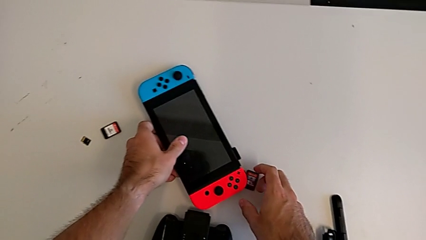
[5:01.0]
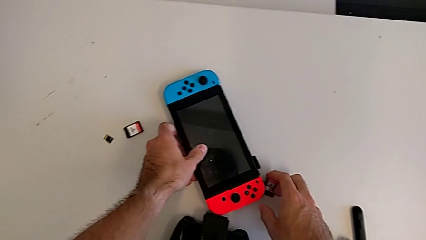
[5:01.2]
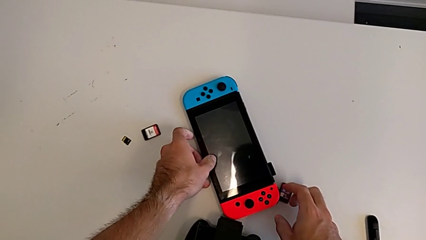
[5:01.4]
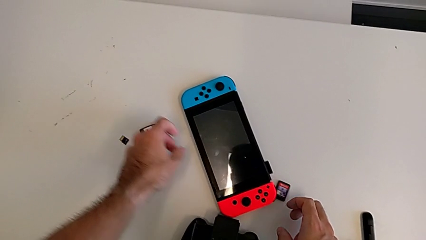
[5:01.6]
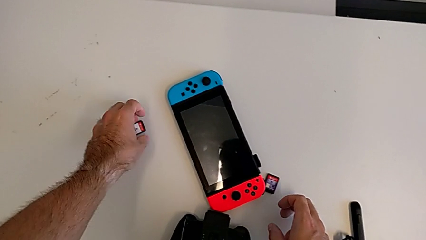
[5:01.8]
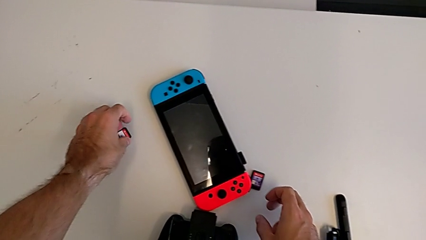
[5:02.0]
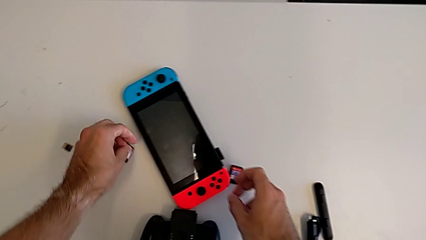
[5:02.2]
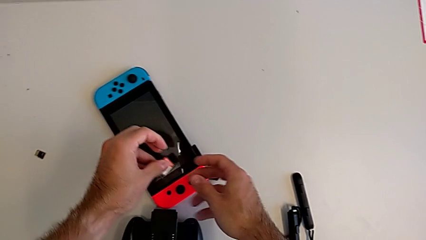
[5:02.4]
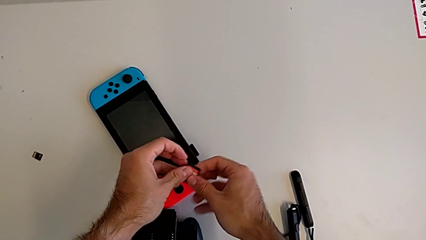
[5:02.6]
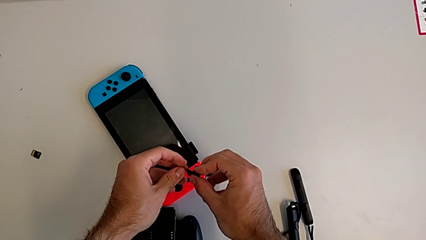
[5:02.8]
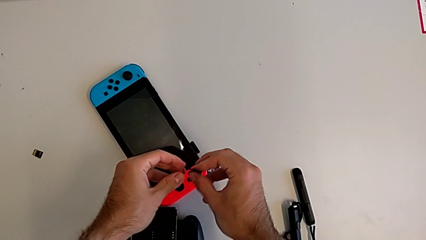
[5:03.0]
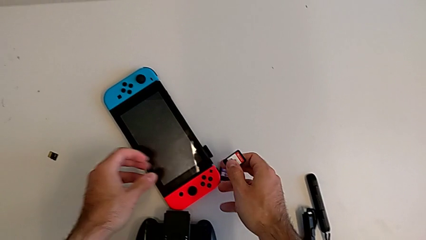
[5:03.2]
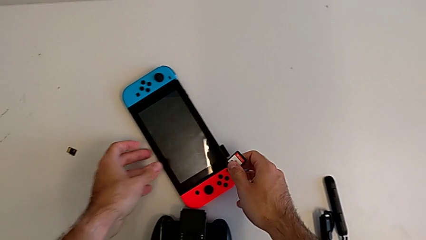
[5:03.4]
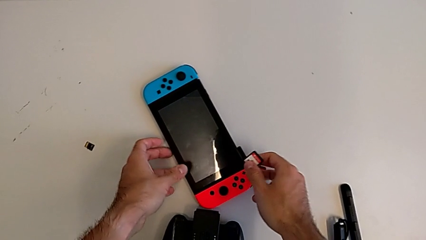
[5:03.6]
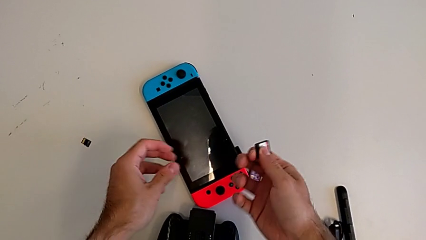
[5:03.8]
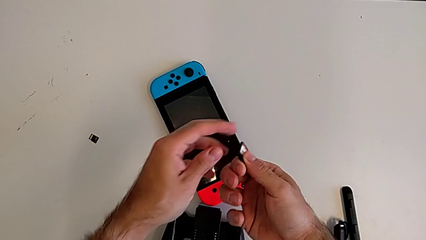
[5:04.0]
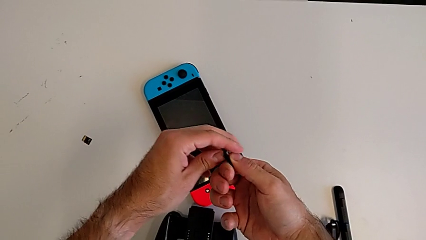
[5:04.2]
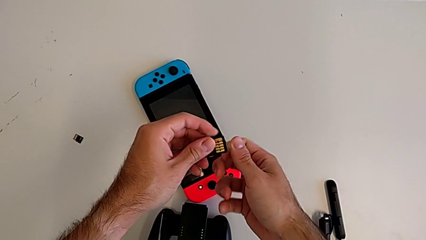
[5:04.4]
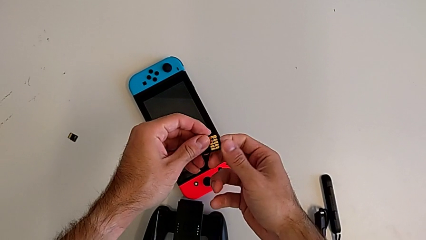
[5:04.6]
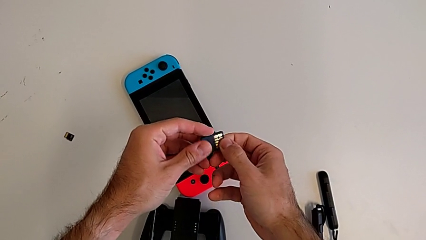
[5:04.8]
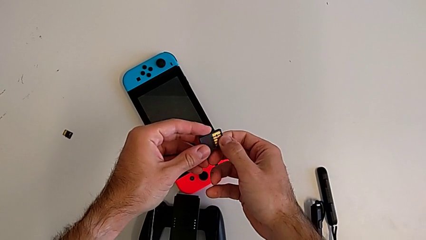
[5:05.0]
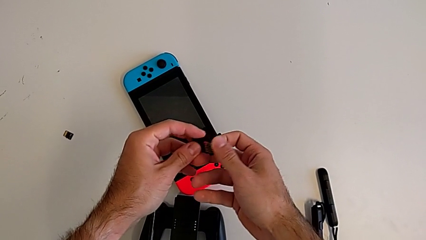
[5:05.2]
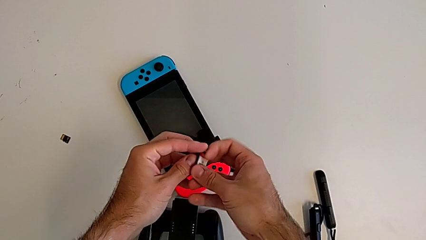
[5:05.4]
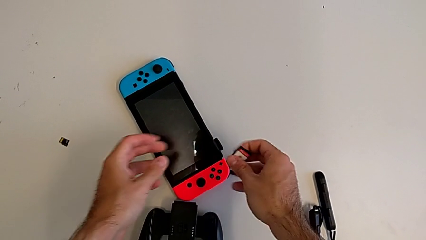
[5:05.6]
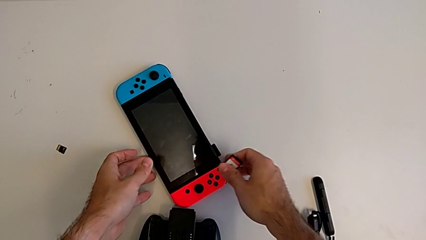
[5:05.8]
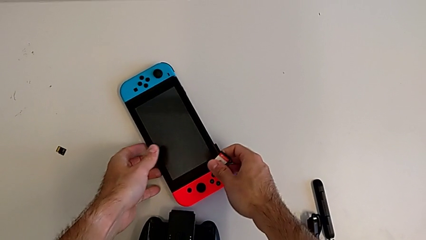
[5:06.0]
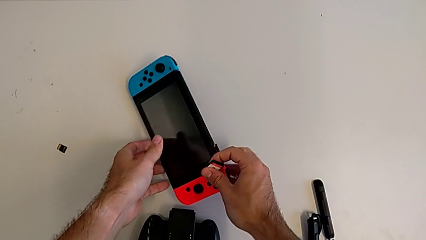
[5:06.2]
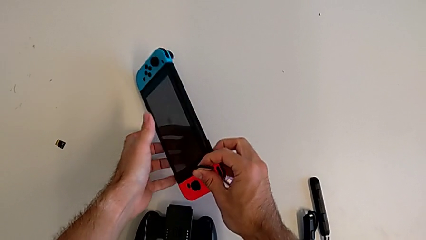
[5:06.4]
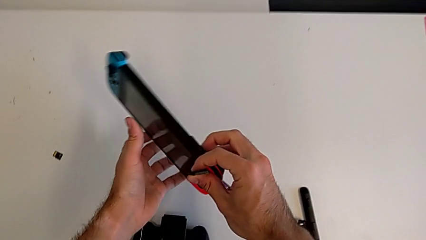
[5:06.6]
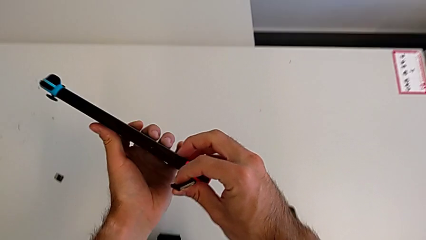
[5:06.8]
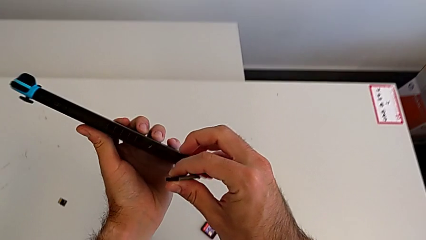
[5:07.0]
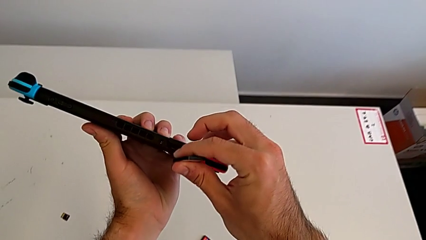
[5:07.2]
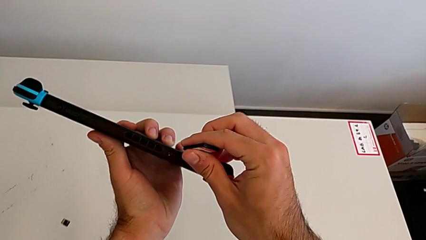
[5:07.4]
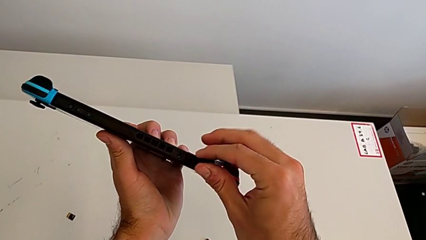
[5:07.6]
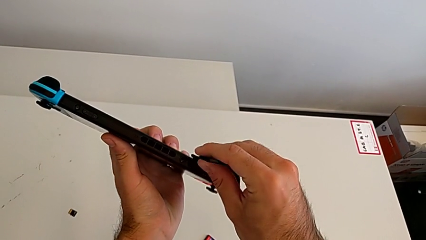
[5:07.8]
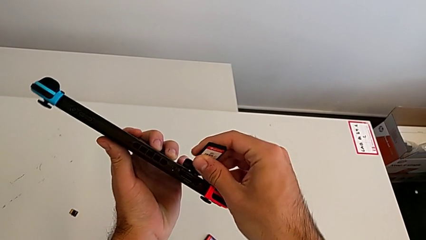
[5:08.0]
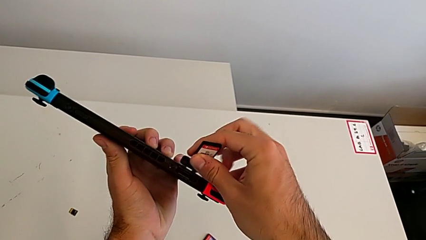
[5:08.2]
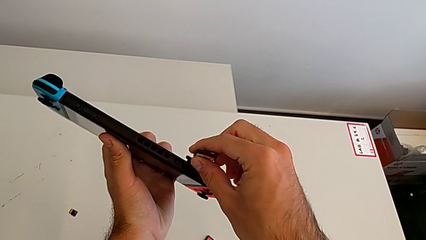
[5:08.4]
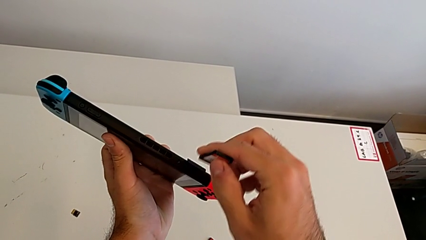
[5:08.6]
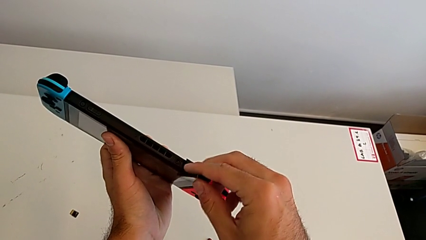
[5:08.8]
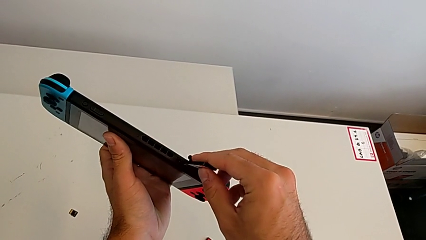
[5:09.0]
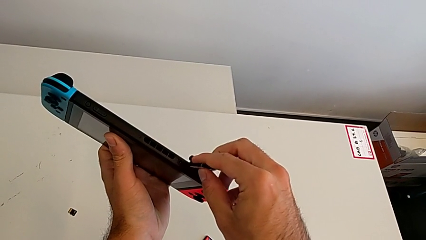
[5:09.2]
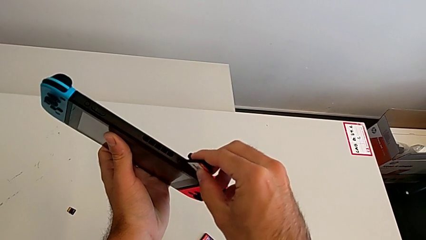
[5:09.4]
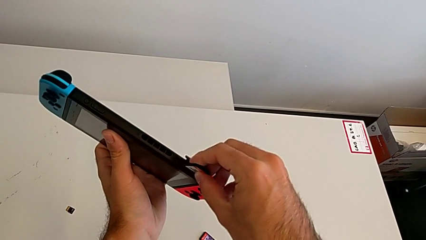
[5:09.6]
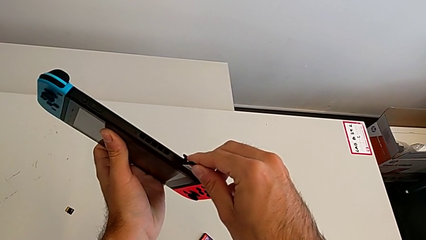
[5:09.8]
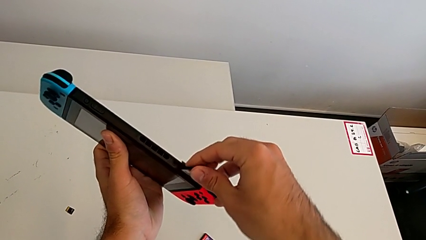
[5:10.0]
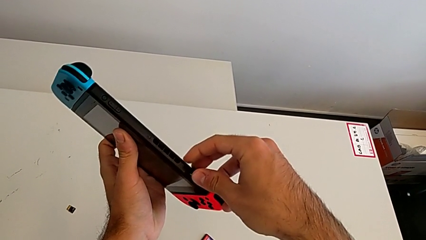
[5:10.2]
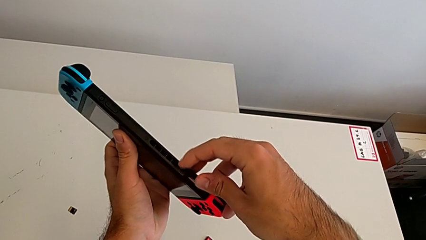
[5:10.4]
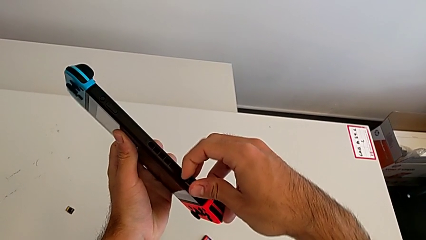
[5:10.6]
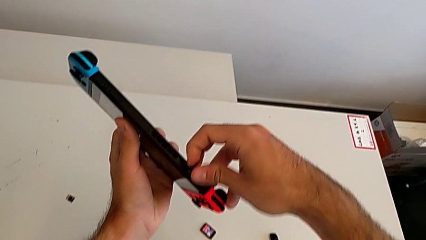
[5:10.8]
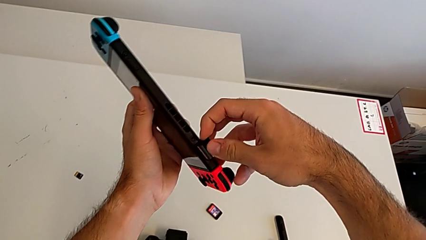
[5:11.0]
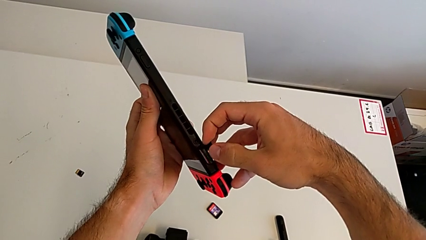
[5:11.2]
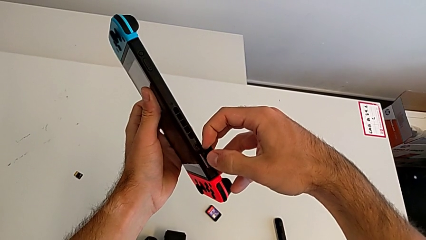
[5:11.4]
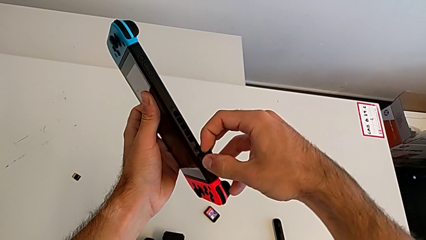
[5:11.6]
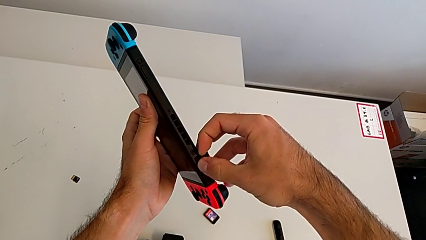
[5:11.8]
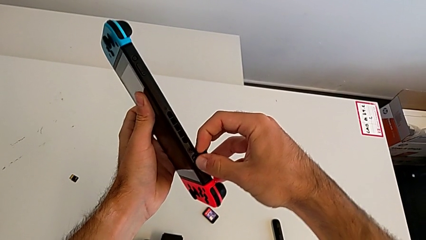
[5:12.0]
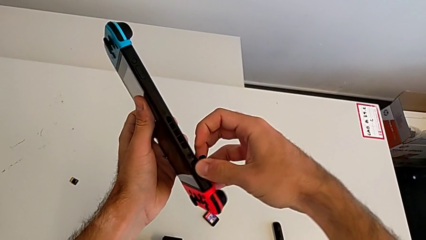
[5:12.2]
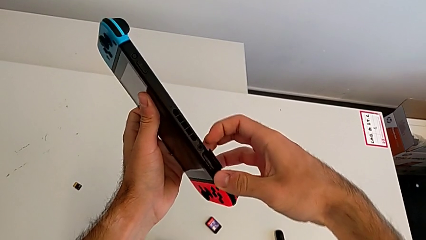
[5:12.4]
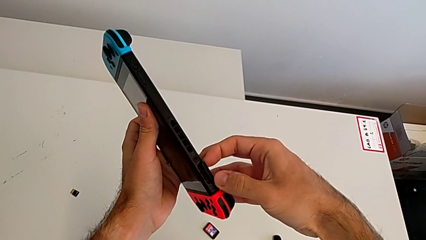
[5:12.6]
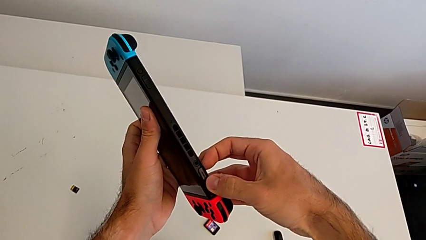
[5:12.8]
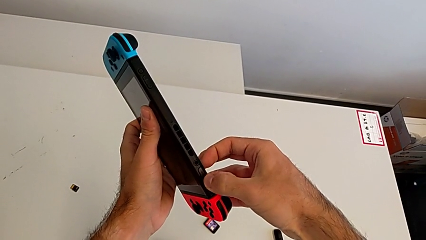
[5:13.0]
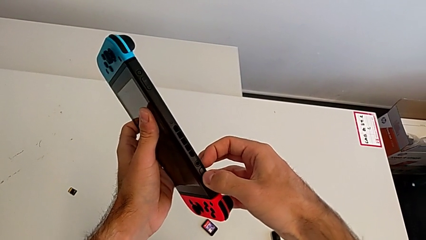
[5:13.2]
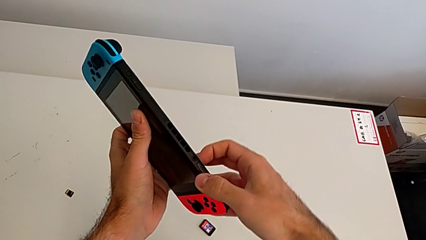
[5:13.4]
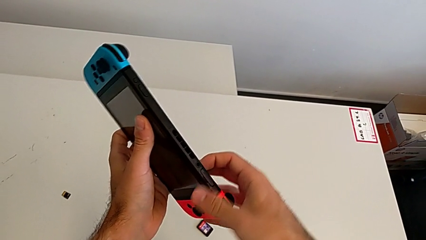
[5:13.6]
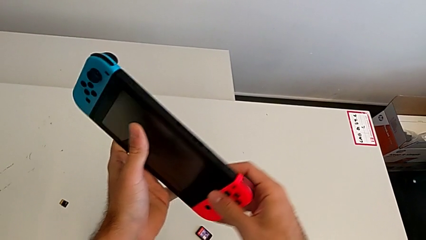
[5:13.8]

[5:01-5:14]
The camera wearer is changing a game card. They keep inserting the new game card and close the lid.

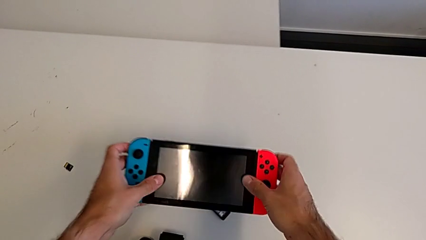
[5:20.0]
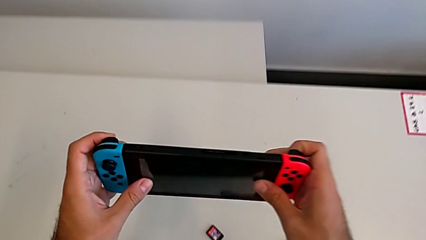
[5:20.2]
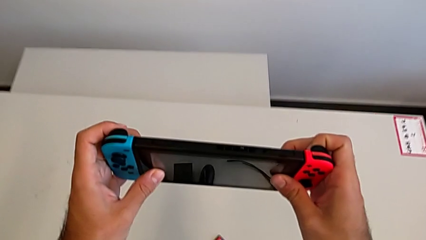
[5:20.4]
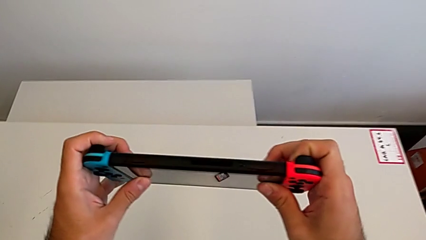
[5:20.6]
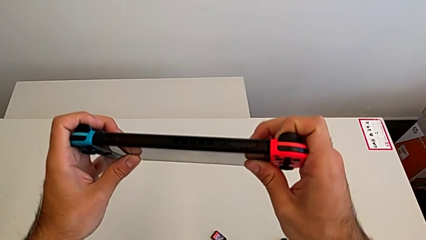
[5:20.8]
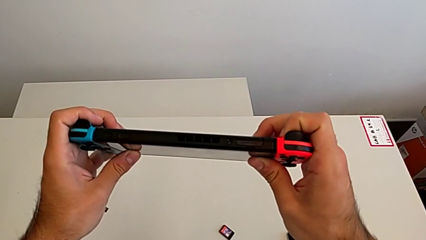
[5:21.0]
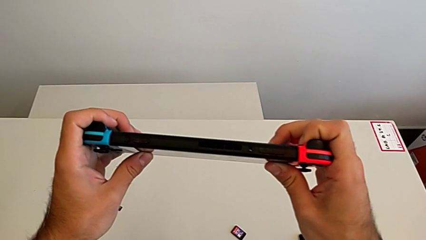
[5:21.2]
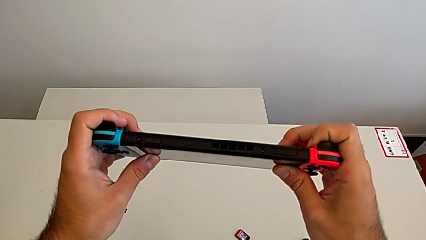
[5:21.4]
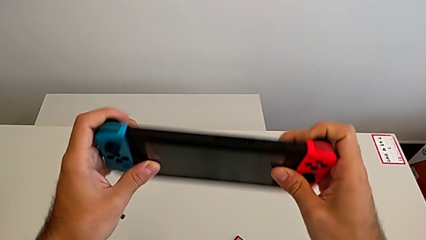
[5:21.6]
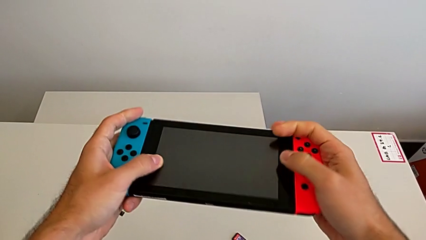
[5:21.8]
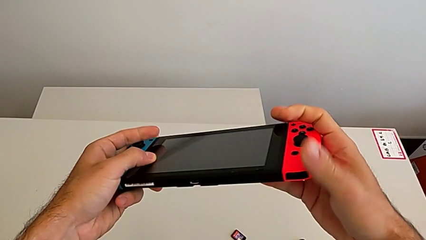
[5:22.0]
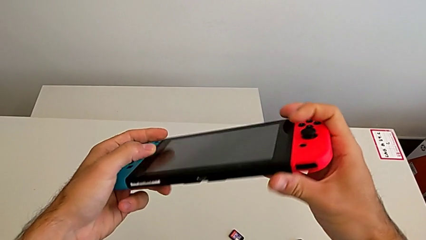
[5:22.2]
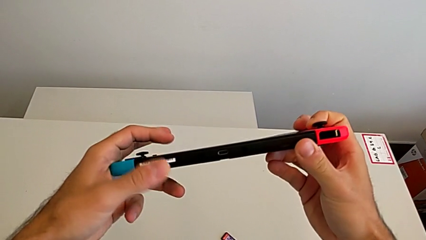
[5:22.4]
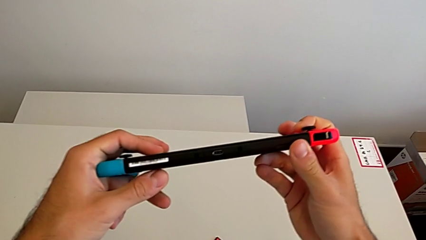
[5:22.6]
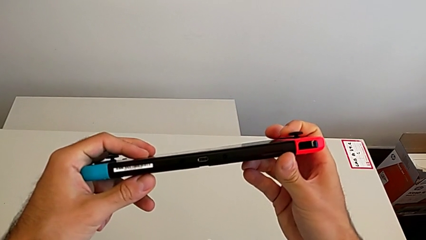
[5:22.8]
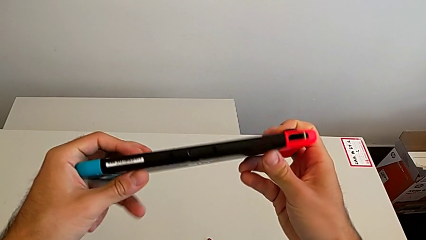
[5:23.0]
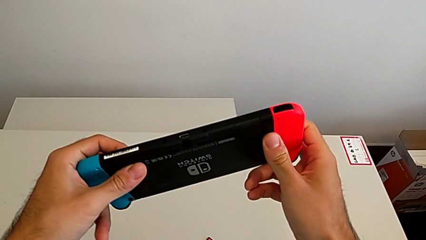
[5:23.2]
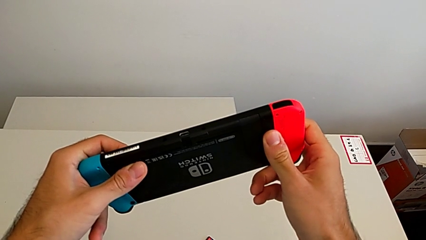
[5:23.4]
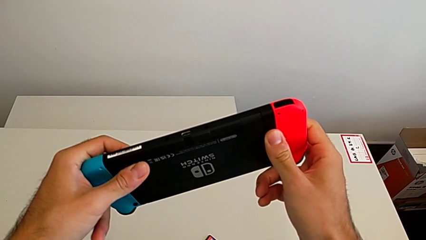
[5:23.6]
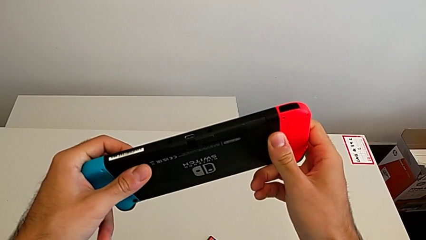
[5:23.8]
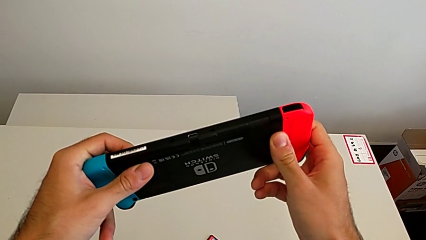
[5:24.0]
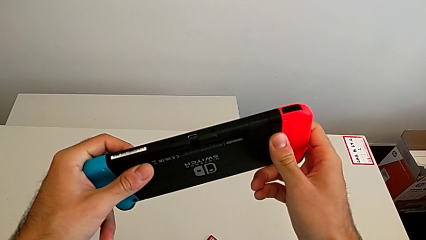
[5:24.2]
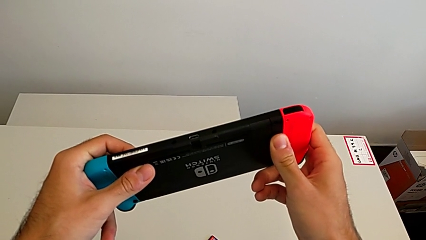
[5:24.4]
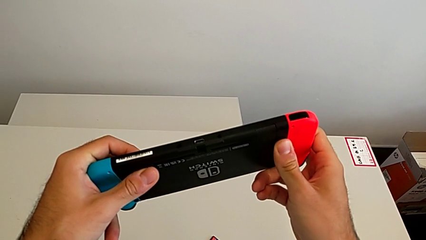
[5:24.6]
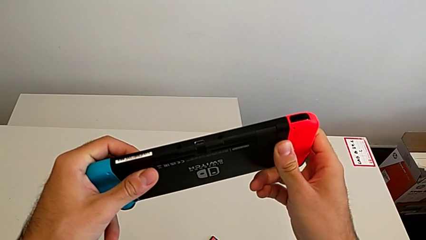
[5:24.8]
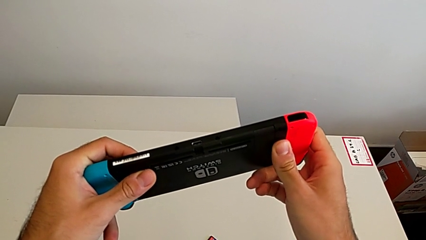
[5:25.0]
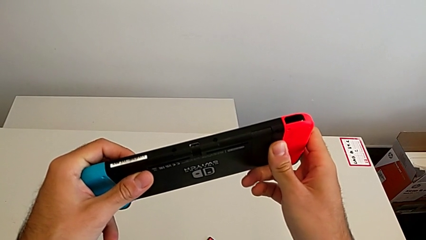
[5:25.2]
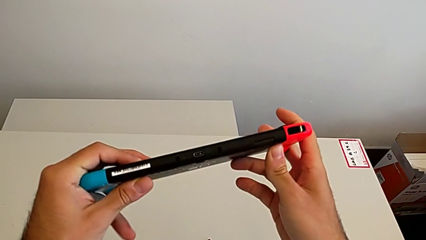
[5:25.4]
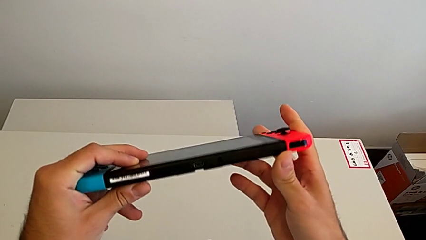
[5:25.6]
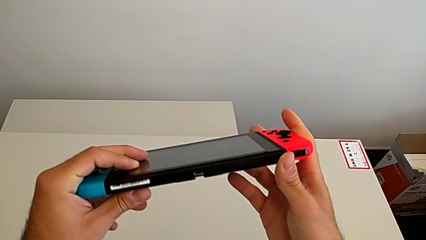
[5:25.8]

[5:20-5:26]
The camera wearer is changing micro SD cards. They grab the rectangular Nintendo Switch and begin to open the kickstand.
